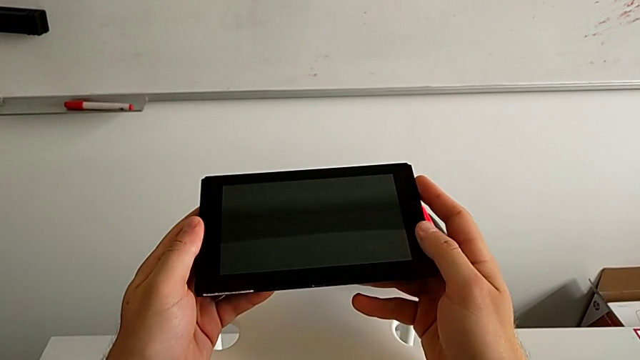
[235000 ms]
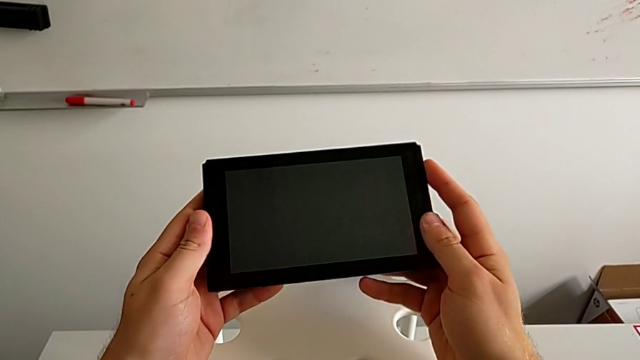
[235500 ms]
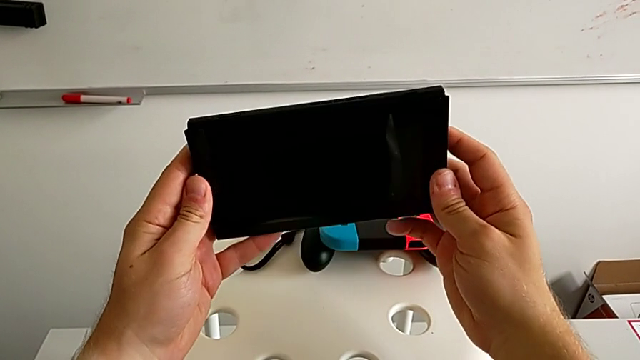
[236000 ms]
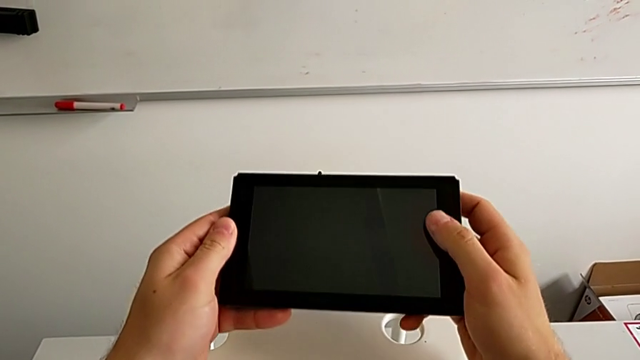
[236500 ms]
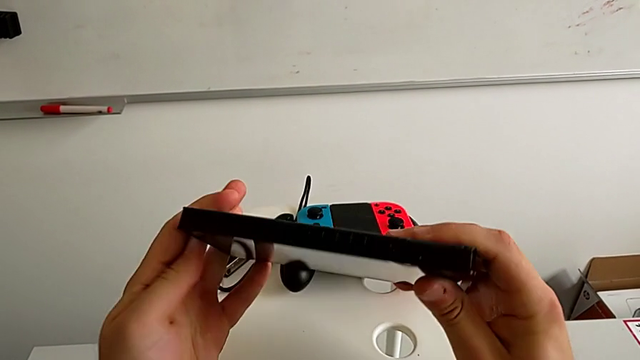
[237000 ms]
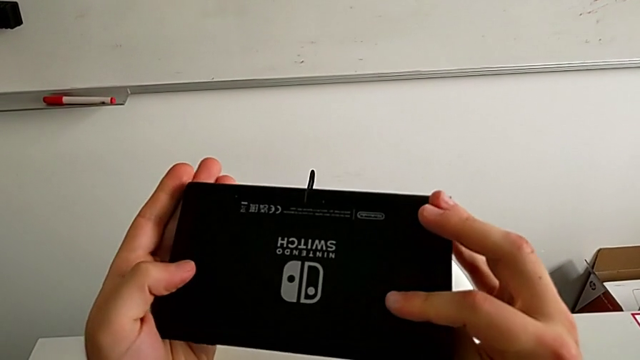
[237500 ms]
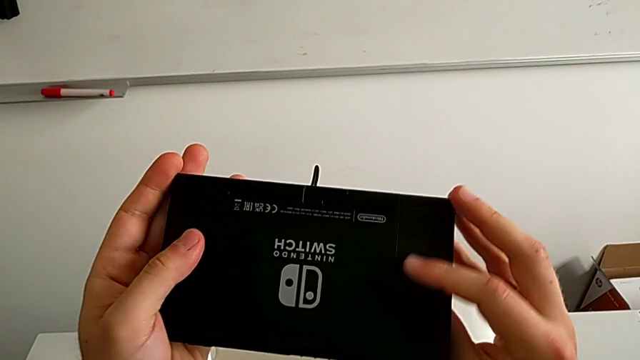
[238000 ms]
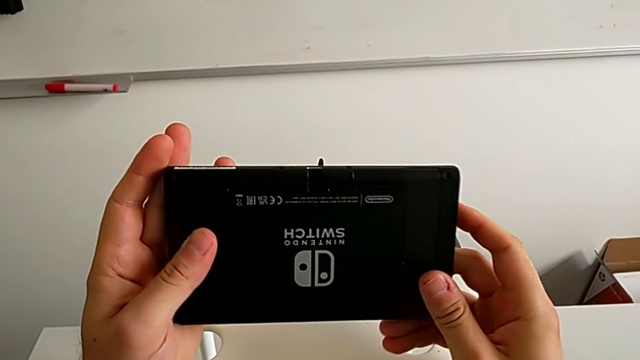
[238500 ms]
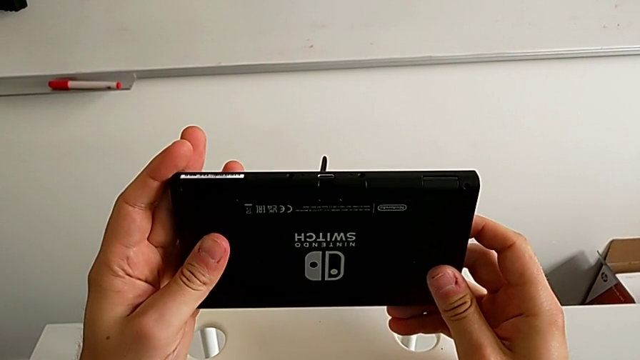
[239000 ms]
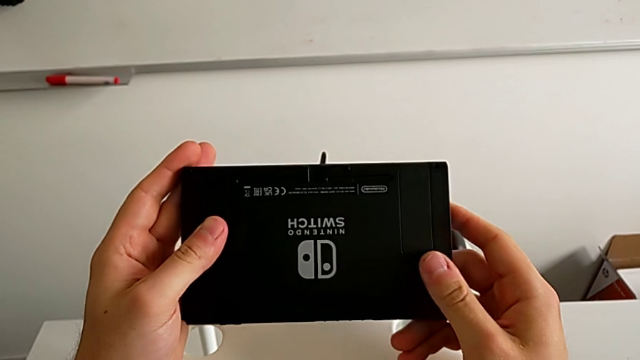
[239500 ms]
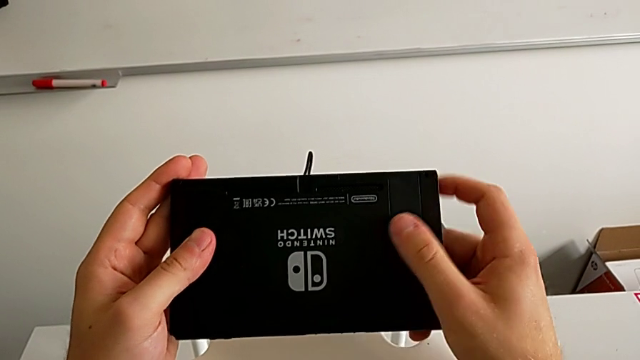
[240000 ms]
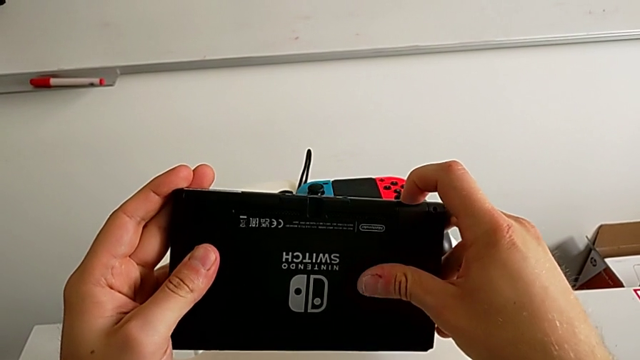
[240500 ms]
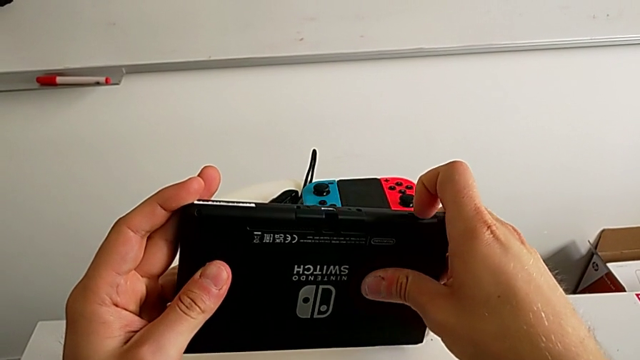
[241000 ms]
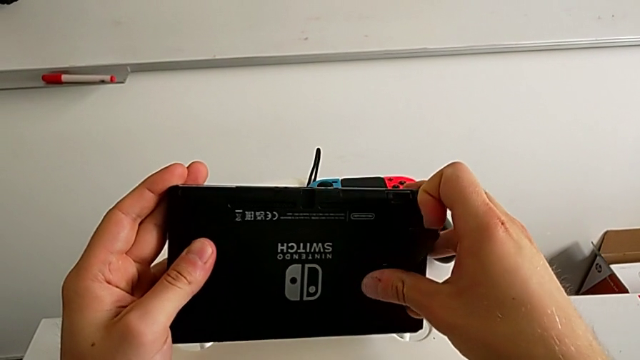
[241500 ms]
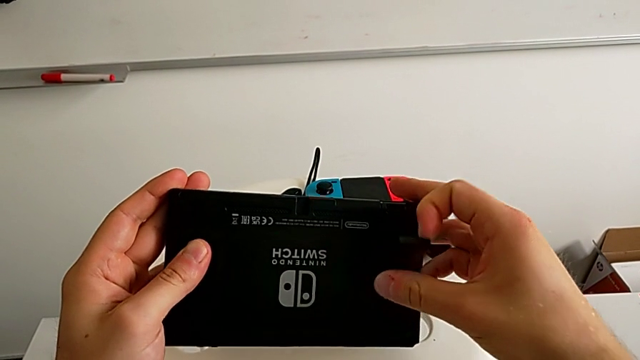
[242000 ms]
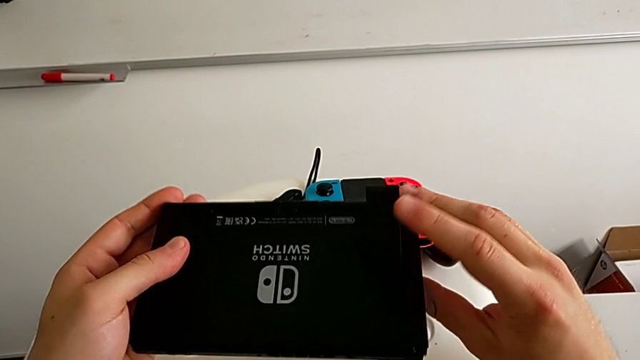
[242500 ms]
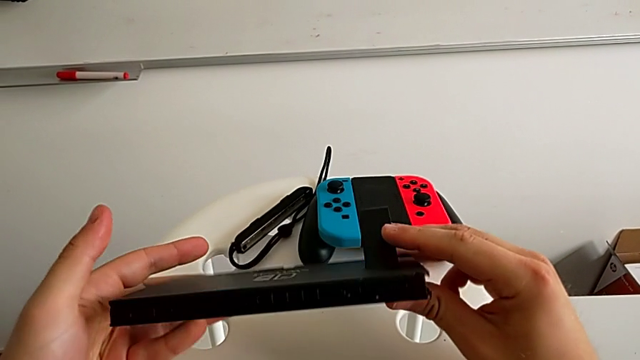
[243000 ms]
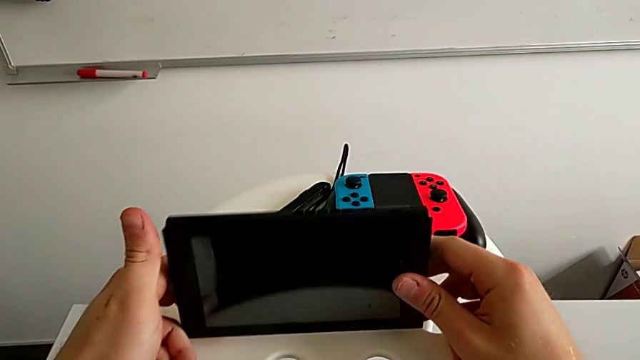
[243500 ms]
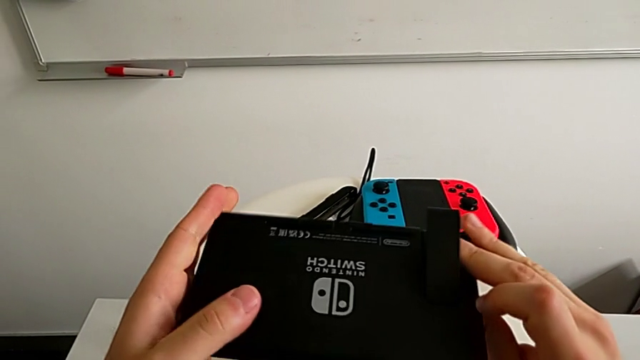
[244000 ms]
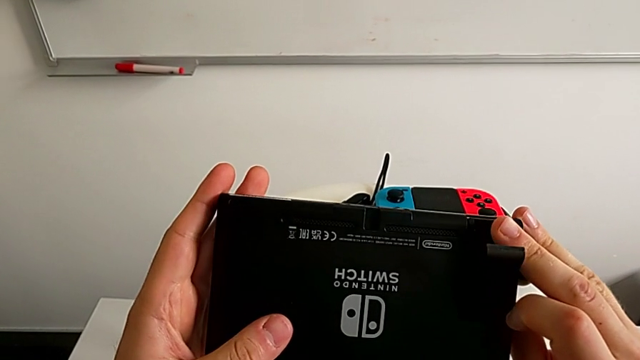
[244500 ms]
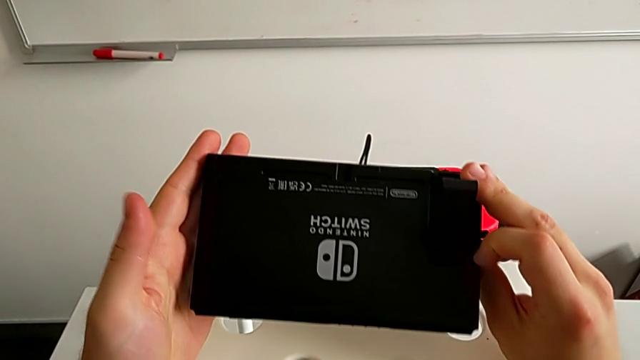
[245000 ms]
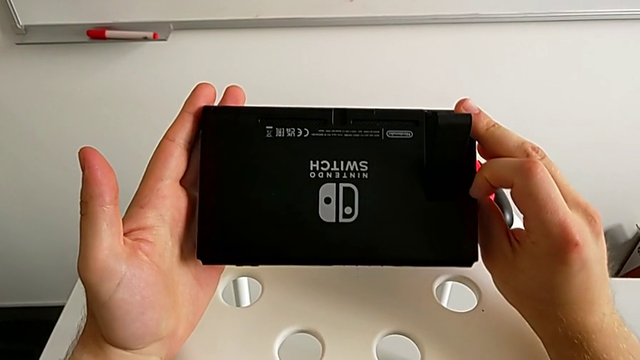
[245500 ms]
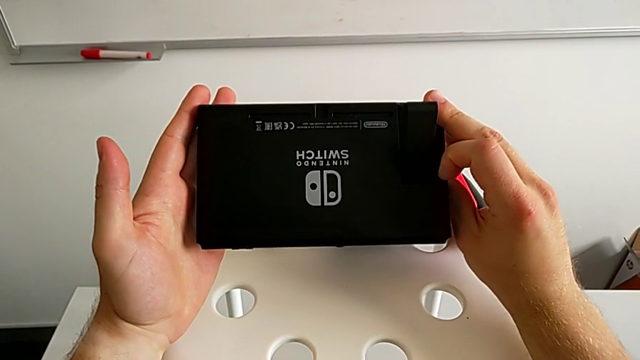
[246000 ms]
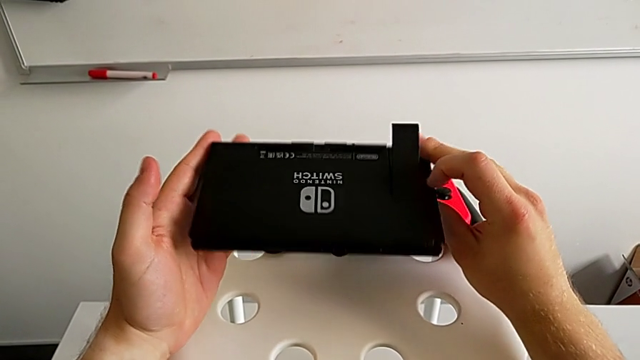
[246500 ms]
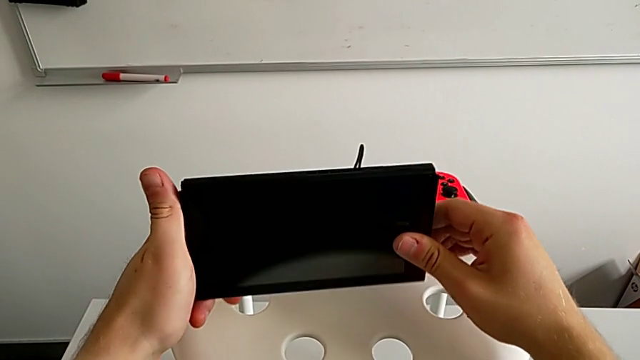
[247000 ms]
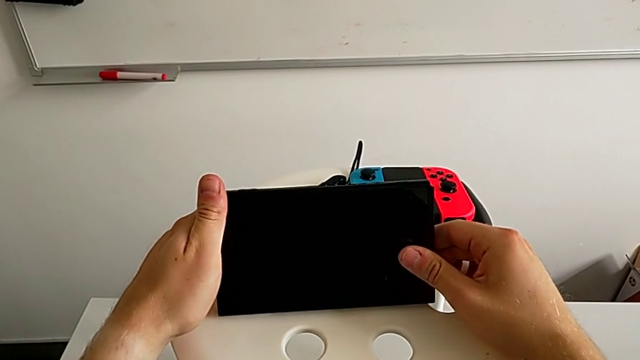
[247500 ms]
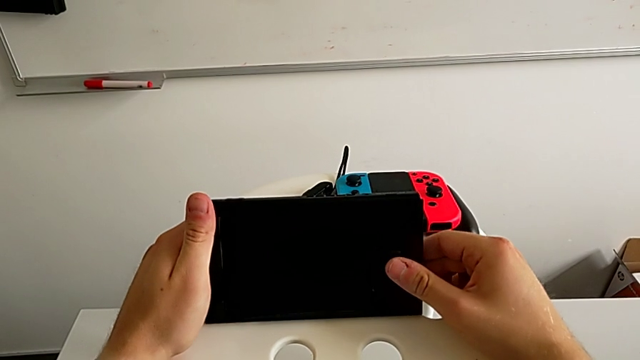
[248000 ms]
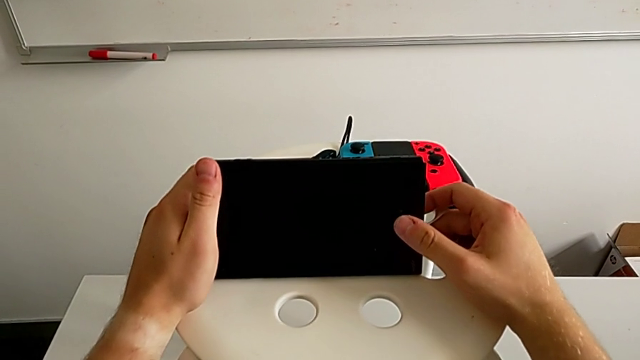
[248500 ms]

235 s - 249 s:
The camera wearer is standing the Nintendo Switch using the kickstand. They place the comfort grip, lift the Nintendo Switch and rotate it twice.

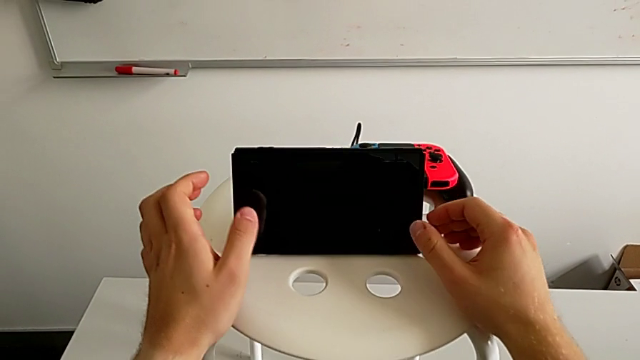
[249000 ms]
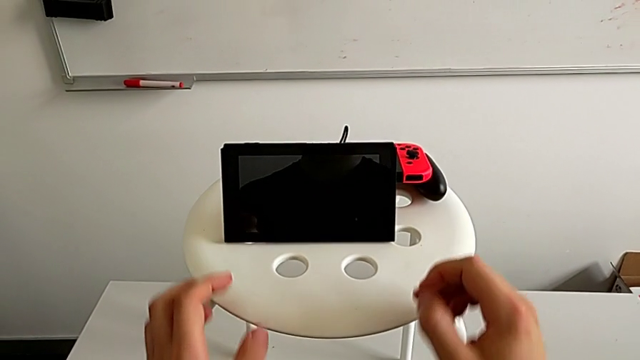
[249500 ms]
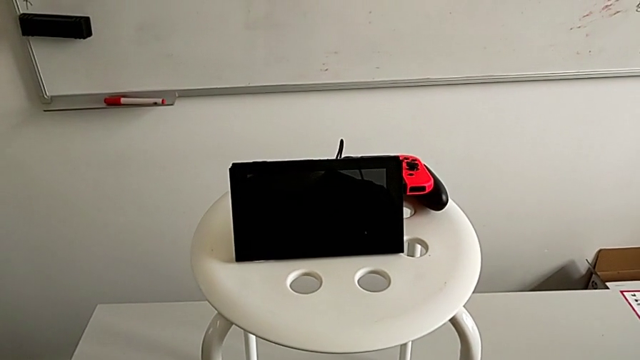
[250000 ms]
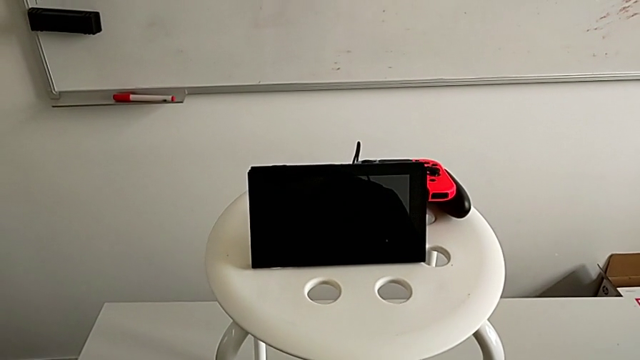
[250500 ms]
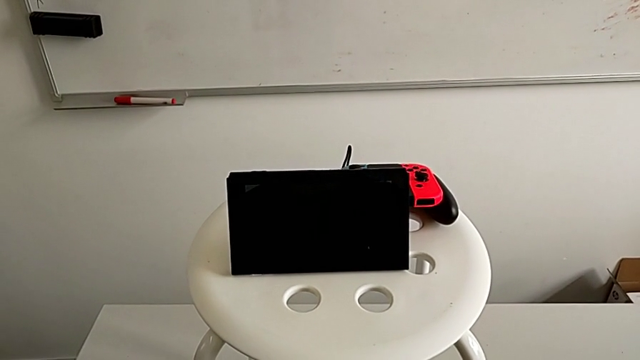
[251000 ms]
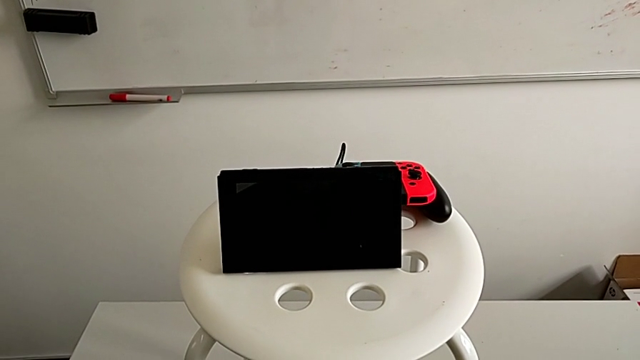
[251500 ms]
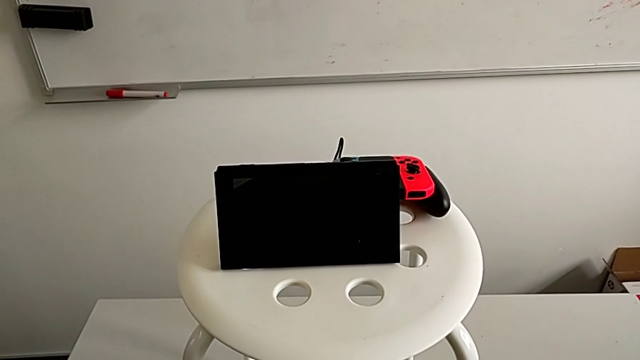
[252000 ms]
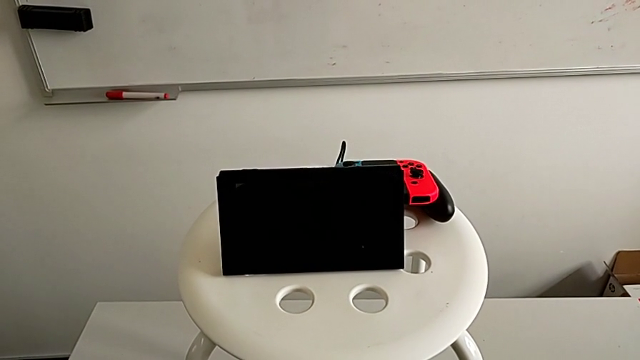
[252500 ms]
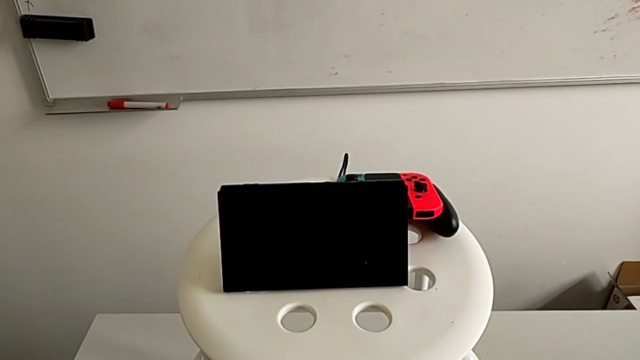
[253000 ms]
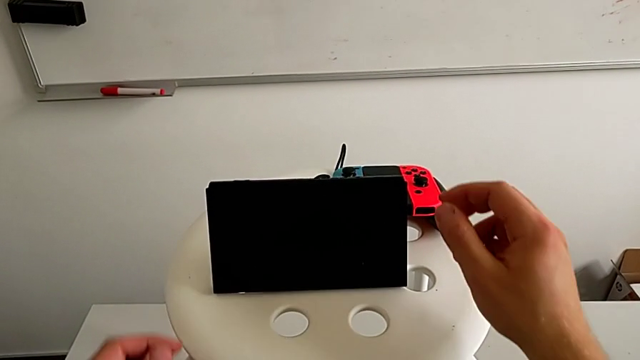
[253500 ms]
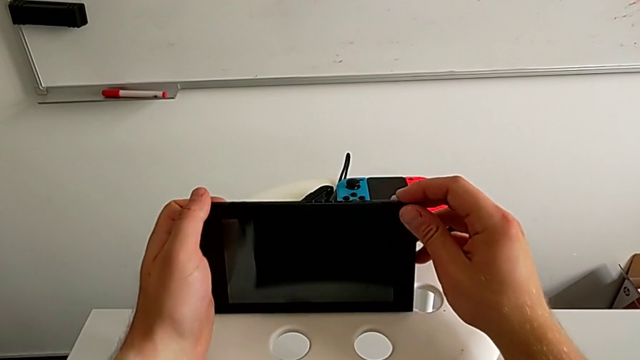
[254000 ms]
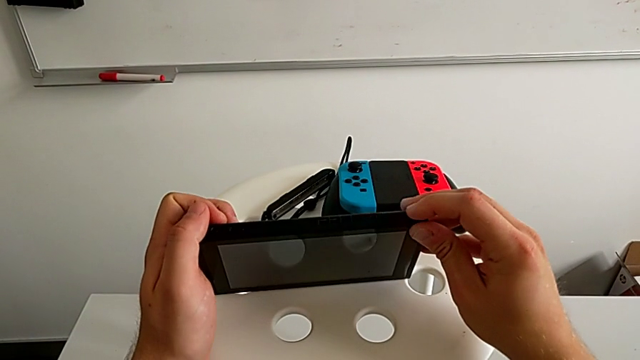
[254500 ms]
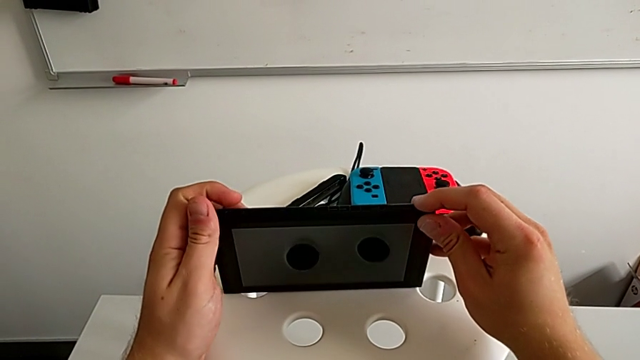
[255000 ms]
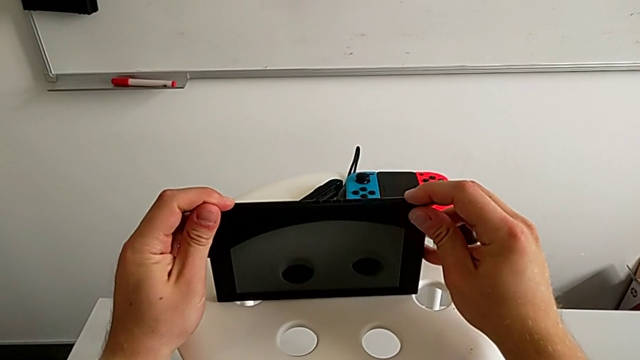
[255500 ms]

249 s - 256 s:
The camera wearer is standing the Nintendo Switch using the kickstand. They open the kickstand and rotate the Nintendo Switch.
